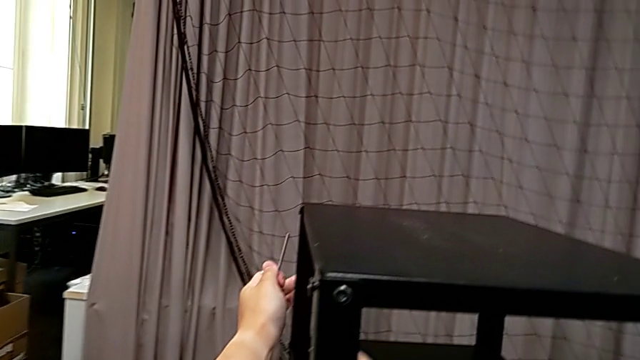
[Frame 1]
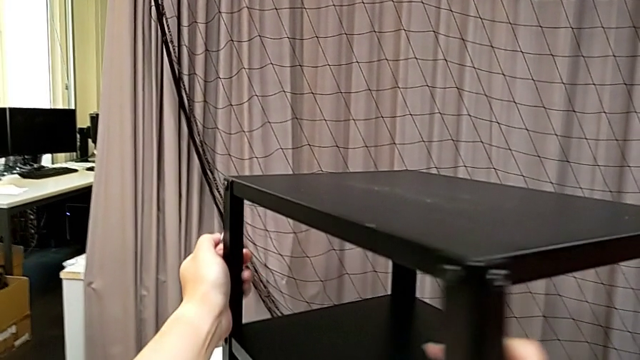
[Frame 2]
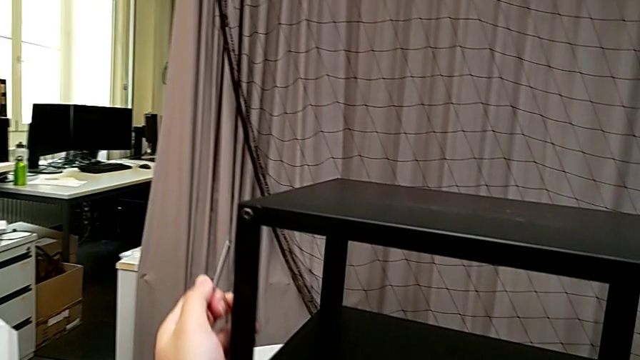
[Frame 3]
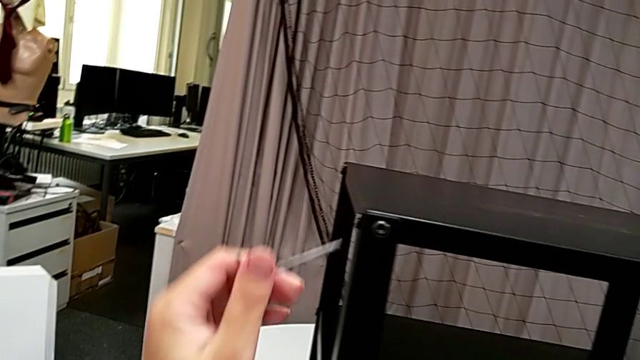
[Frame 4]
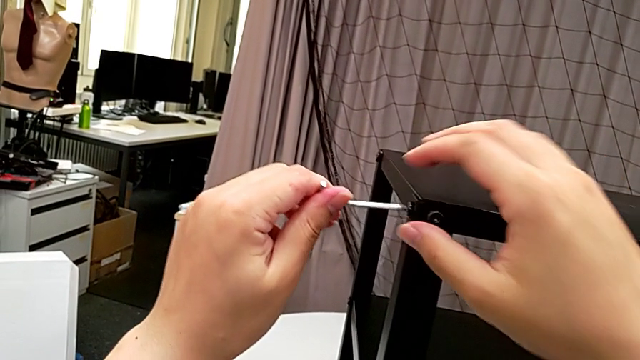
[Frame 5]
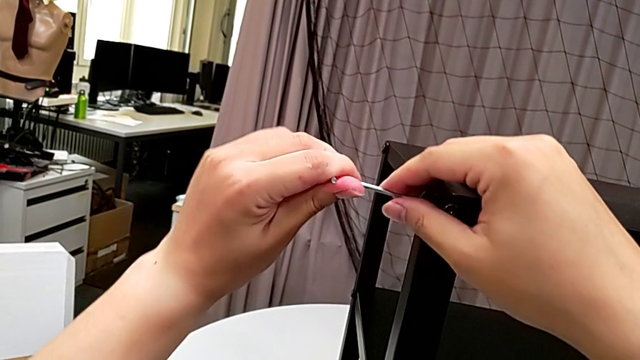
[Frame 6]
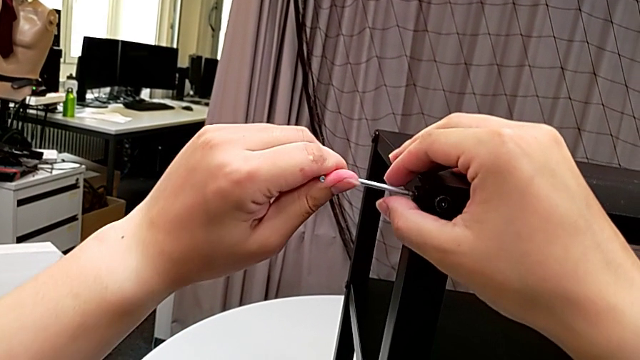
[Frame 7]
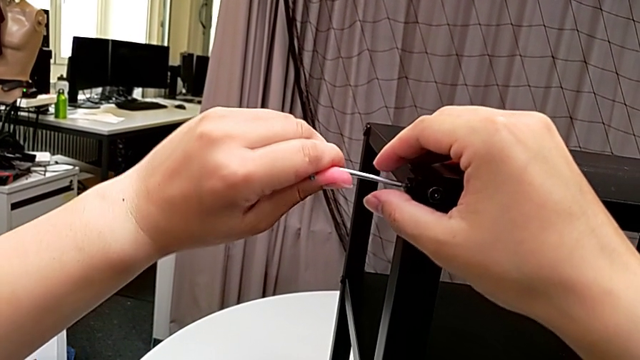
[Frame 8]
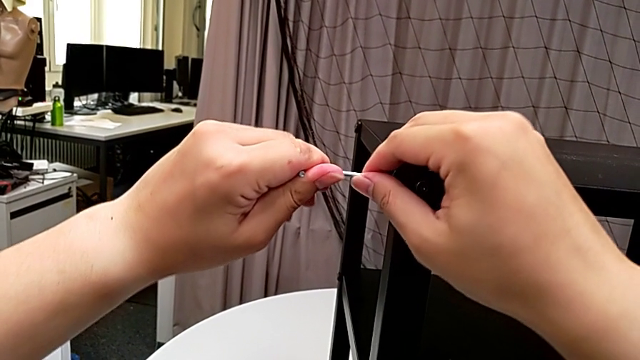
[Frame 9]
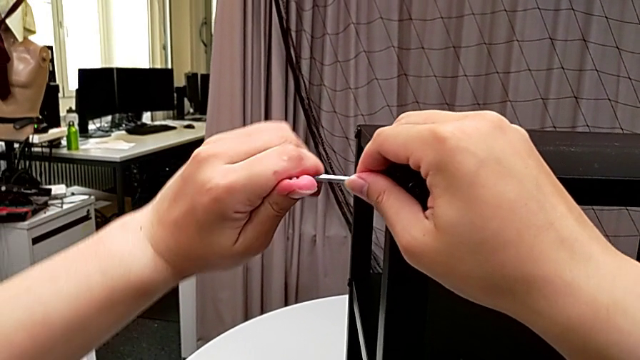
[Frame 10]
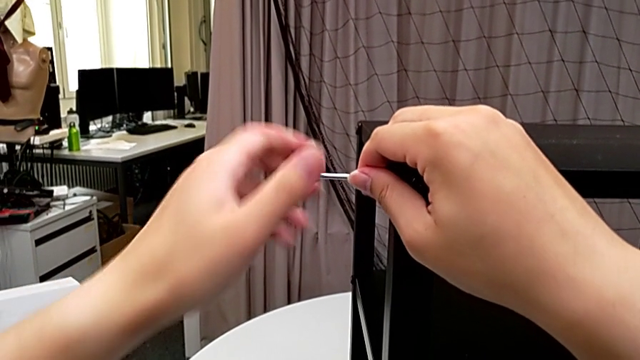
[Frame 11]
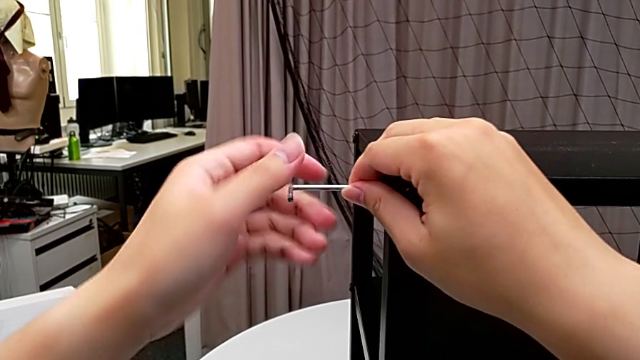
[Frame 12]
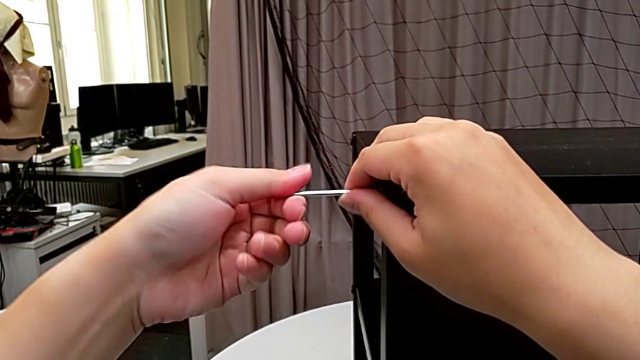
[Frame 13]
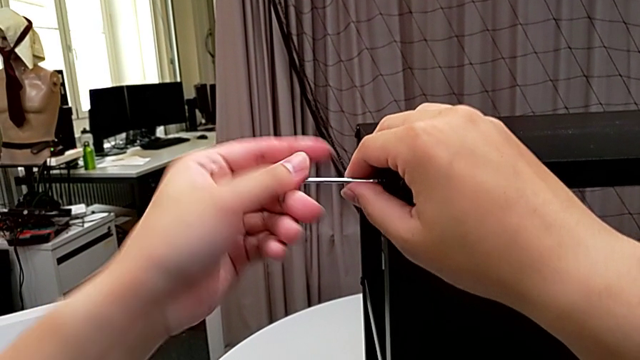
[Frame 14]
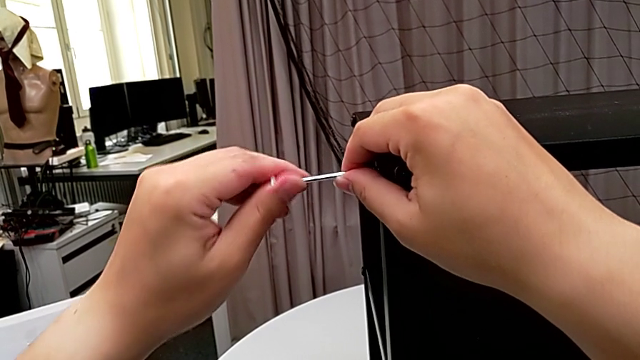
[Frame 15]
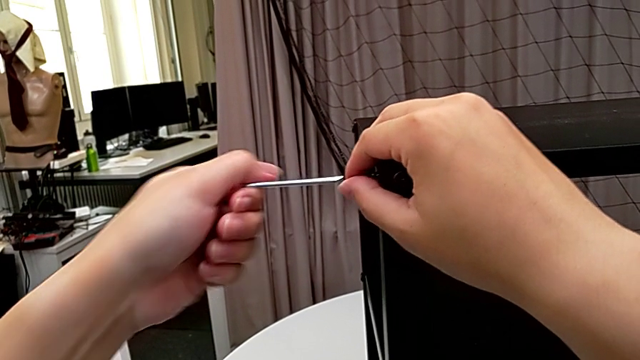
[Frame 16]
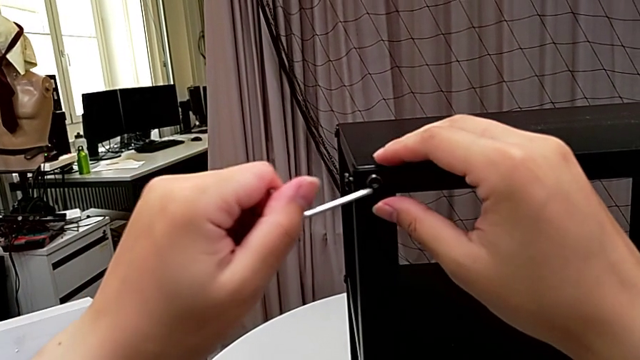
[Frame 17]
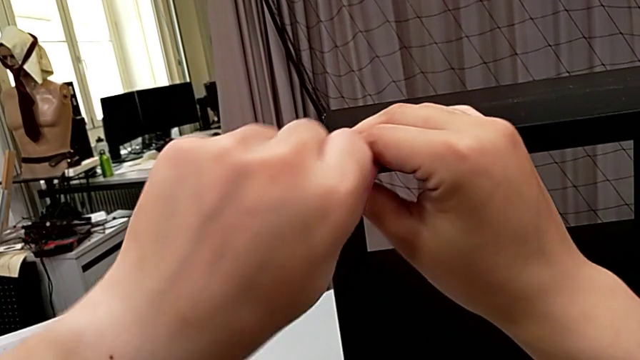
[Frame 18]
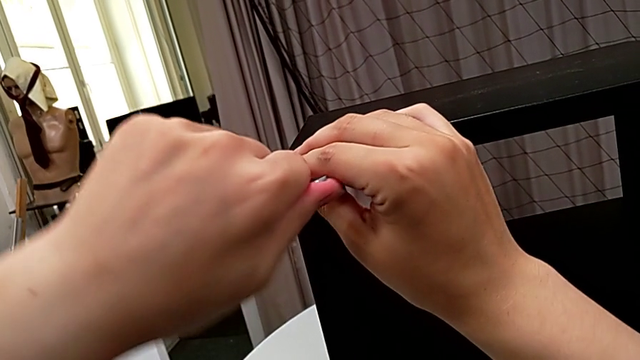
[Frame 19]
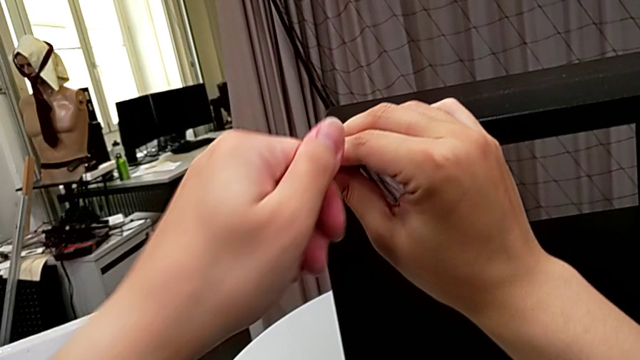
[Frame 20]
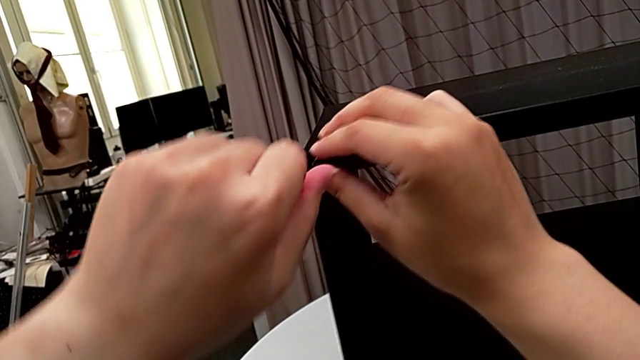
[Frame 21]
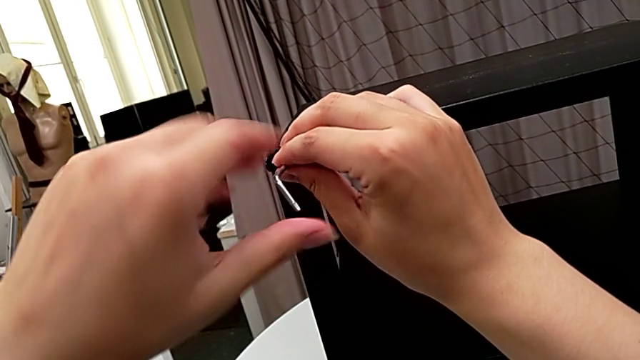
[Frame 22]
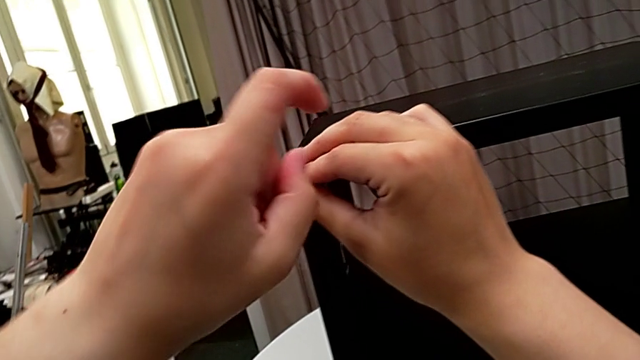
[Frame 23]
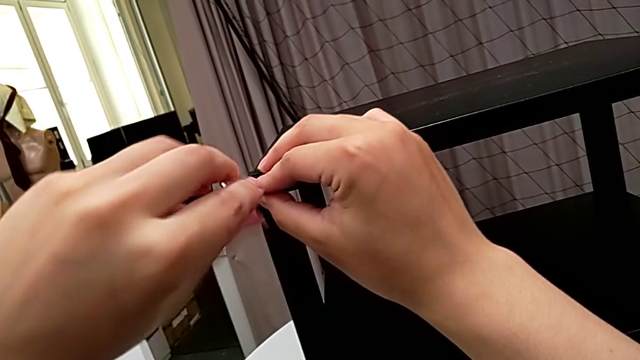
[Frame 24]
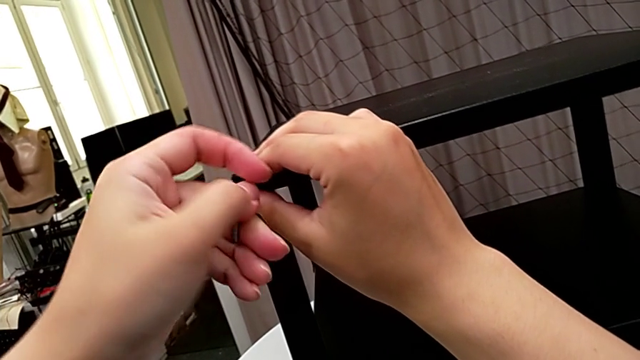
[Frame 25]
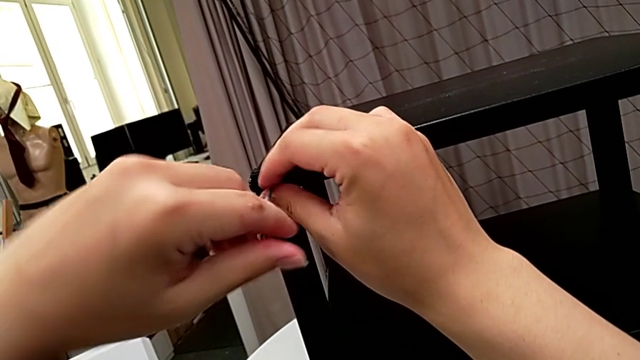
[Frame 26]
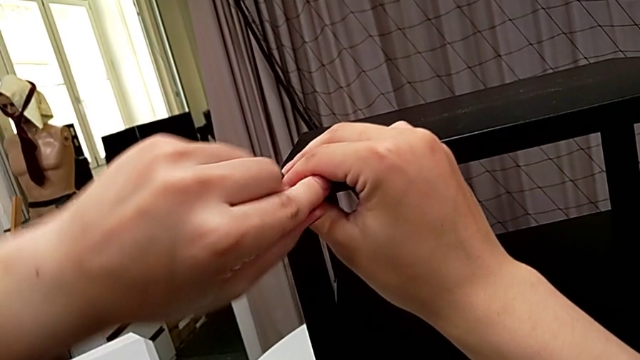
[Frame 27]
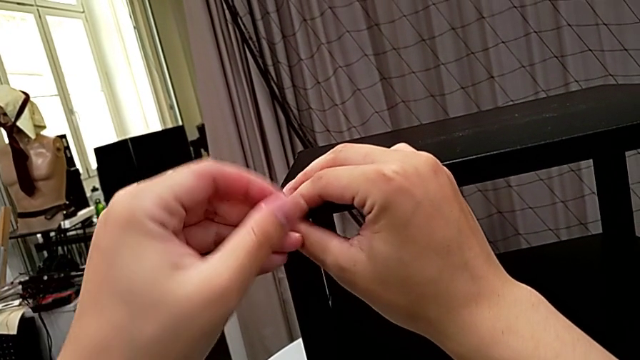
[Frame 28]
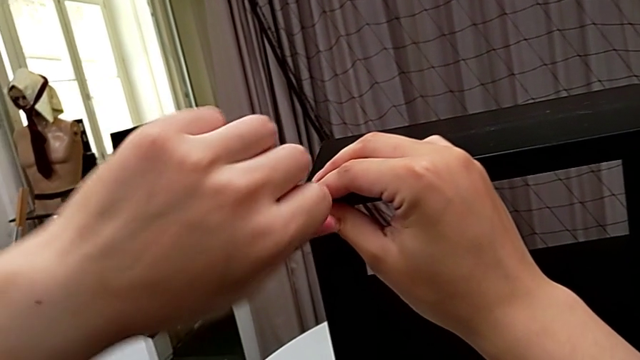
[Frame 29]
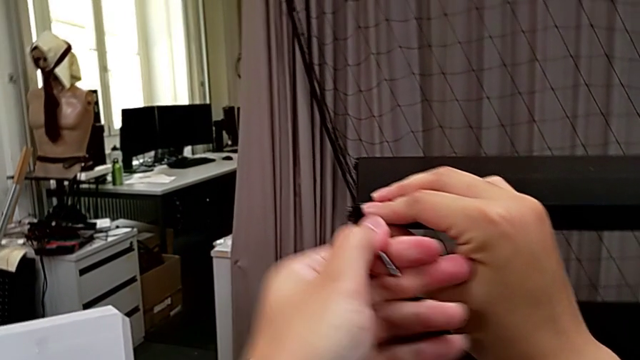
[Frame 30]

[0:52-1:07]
The camera wearer unscrews the third leg from the top shelf. They rotate the nightstand, insert the Allen wrench, unscrew the hex socket head, withdraw the Allen wrench, insert it and unscrew the hex socket head.

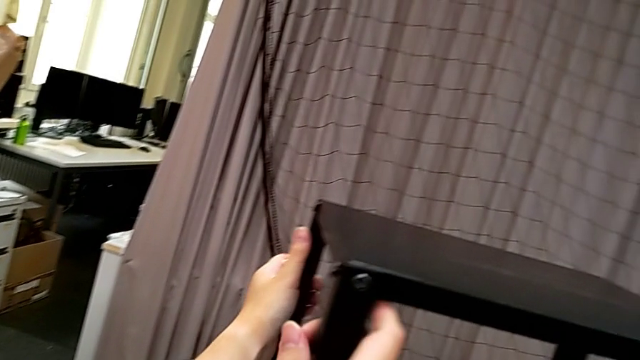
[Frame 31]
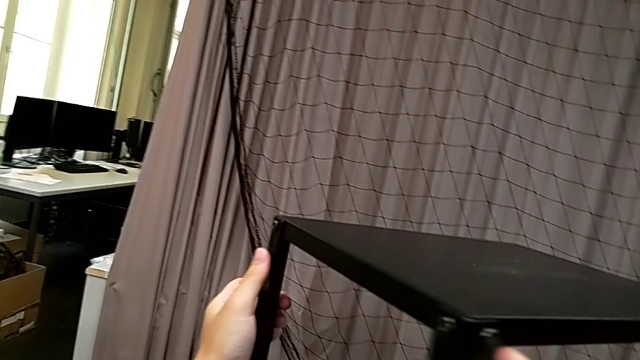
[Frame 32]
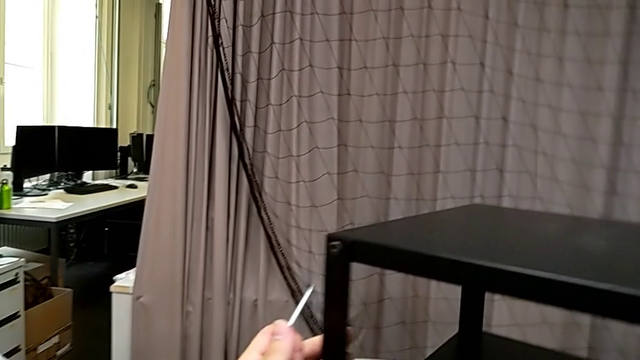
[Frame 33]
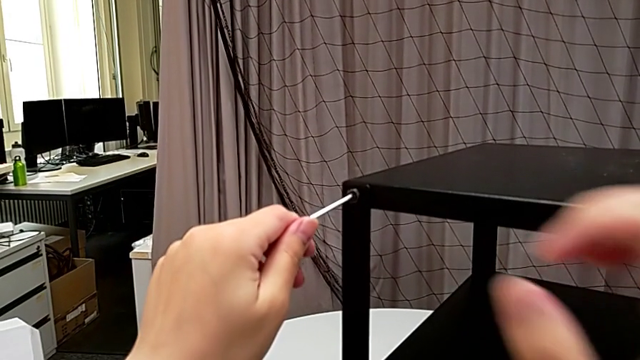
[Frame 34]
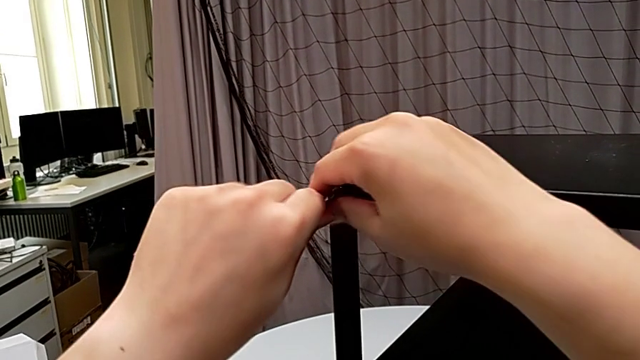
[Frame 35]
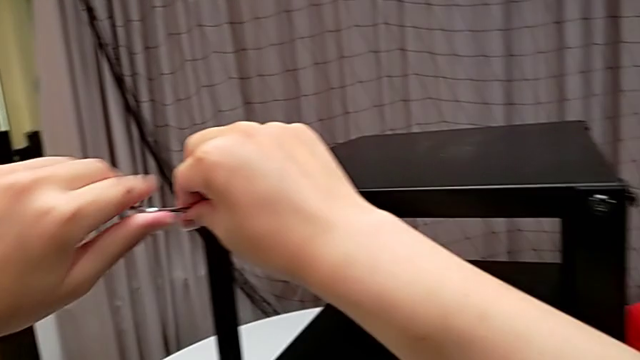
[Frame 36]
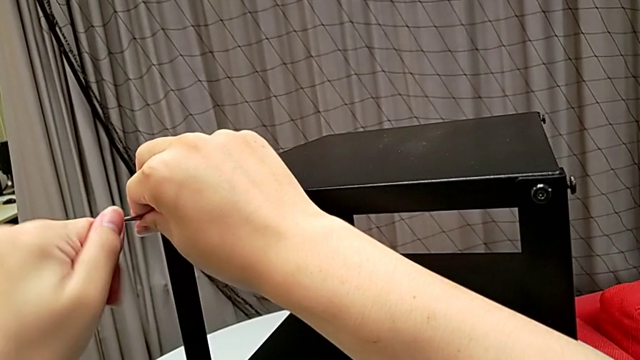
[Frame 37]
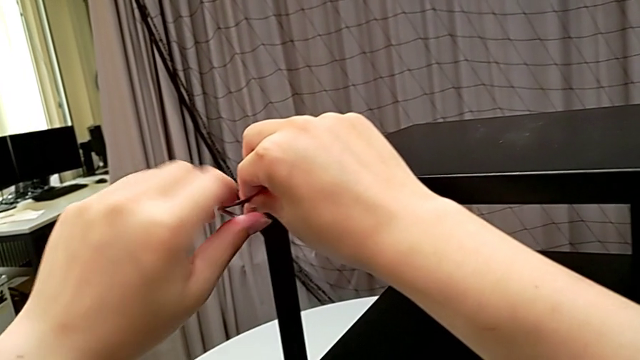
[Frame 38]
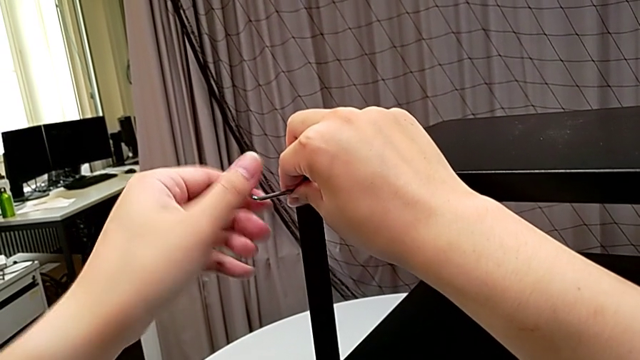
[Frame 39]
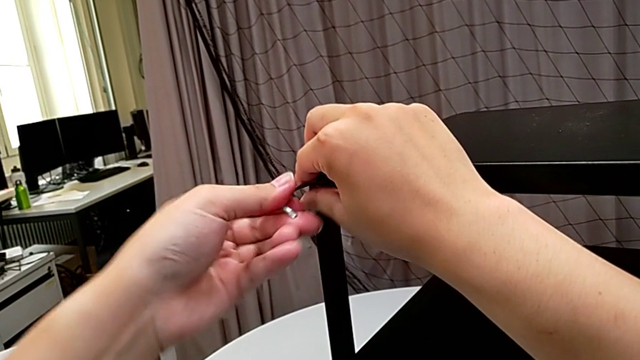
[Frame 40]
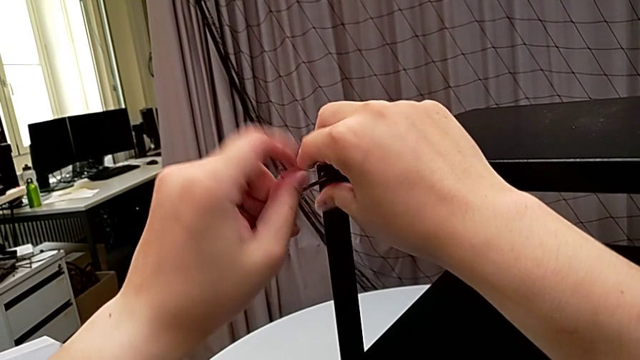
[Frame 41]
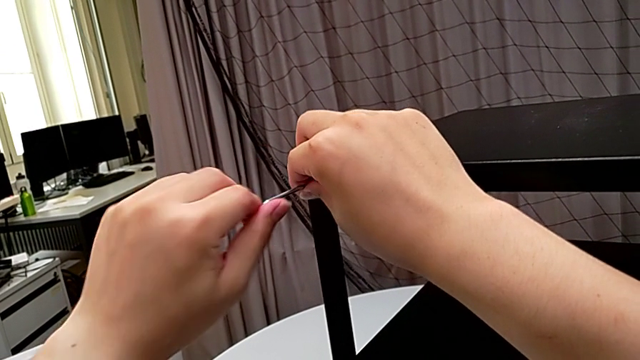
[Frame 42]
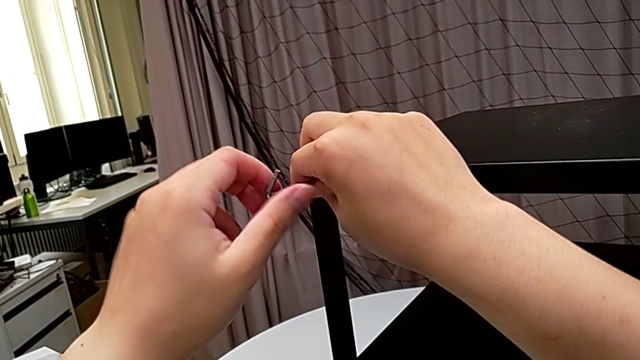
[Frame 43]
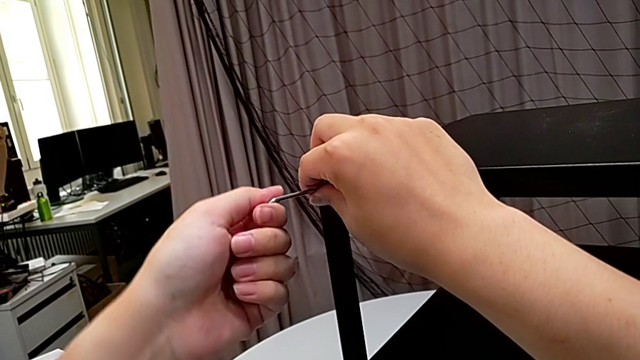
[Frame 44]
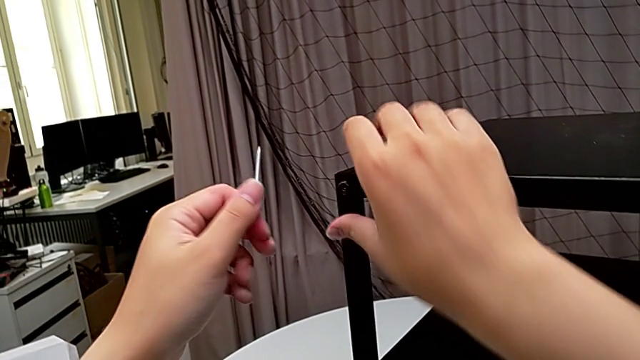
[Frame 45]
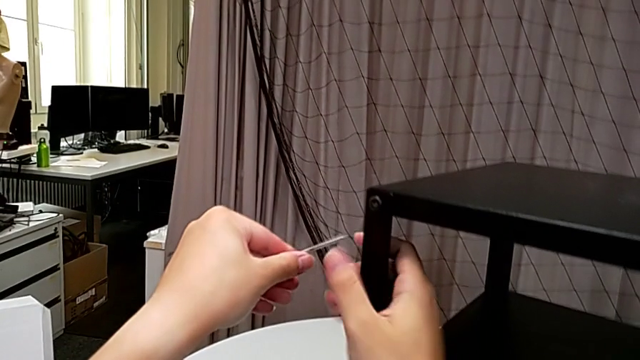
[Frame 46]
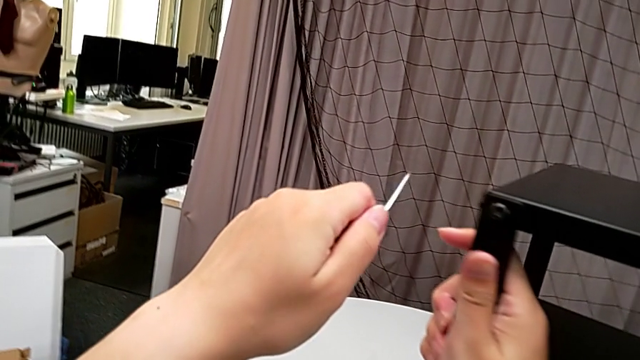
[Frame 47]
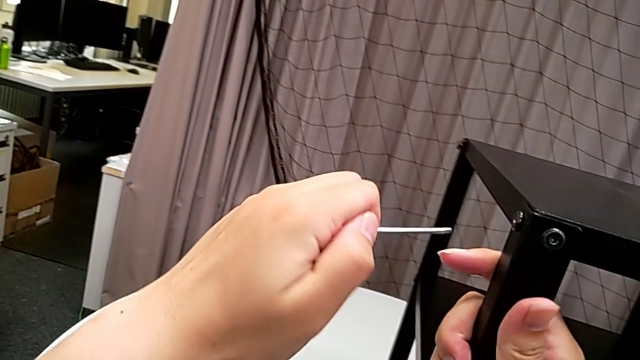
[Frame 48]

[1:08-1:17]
The camera wearer is unscrewing the fourth leg from the top shelf. They rotate the nightstand, insert the Allen wrench, unscrew the hex socket head, withdraw the Allen wrench and rotate the nightstand.
